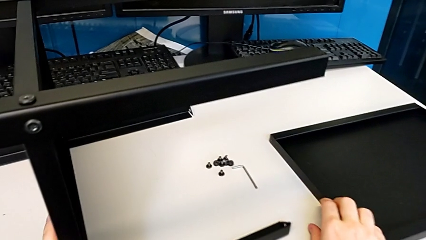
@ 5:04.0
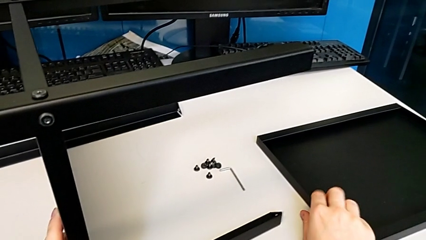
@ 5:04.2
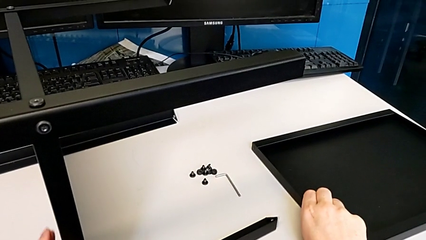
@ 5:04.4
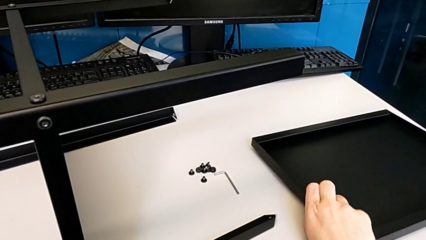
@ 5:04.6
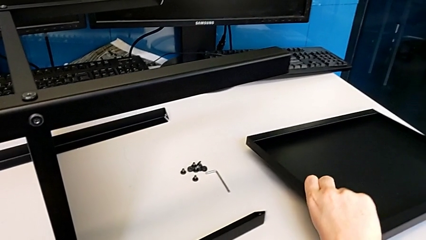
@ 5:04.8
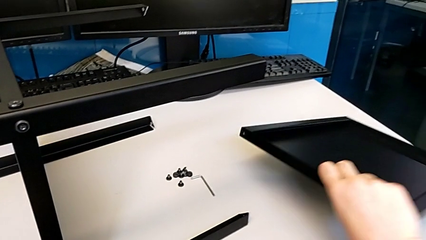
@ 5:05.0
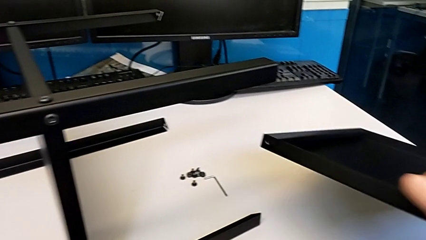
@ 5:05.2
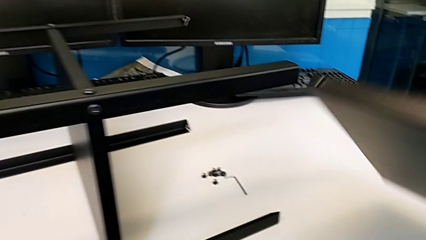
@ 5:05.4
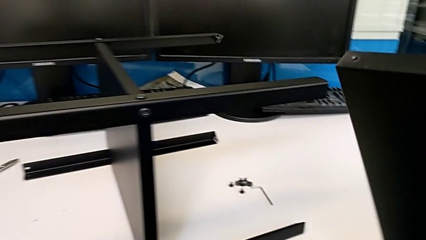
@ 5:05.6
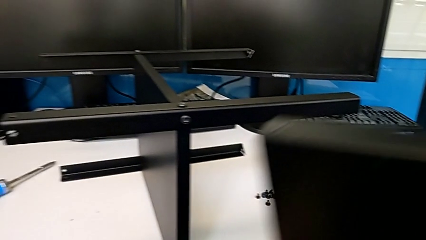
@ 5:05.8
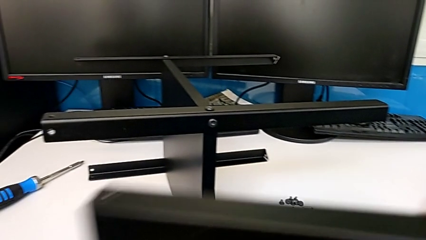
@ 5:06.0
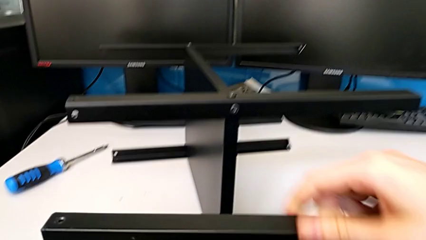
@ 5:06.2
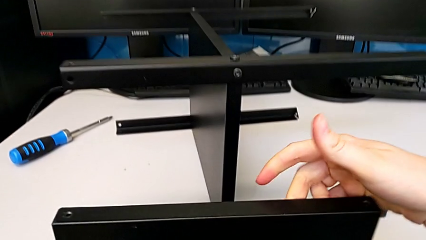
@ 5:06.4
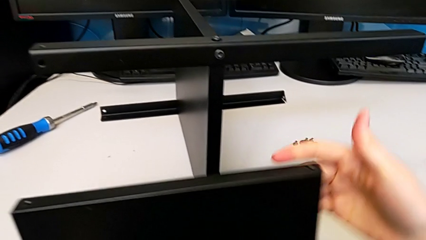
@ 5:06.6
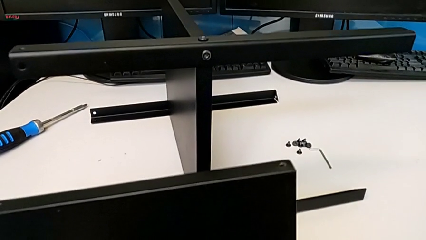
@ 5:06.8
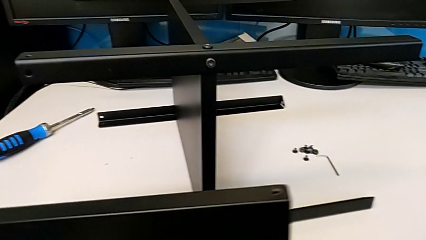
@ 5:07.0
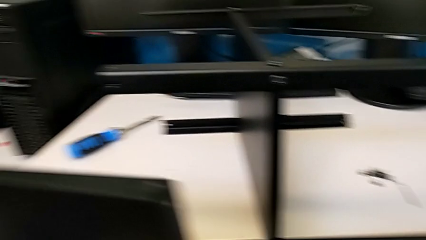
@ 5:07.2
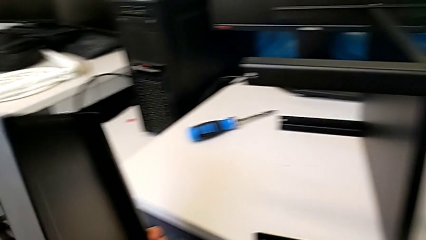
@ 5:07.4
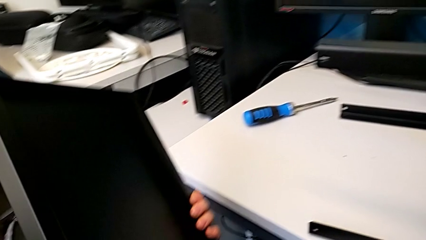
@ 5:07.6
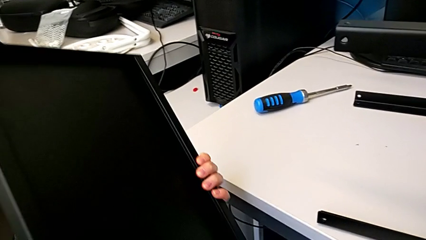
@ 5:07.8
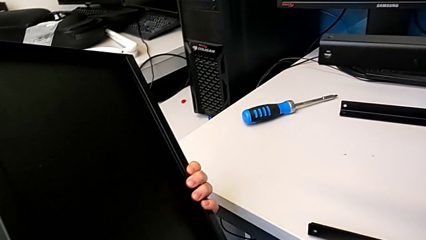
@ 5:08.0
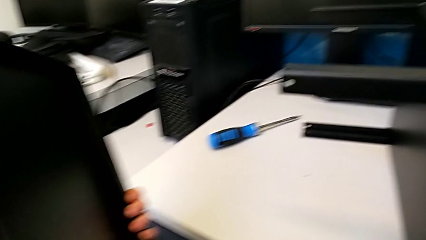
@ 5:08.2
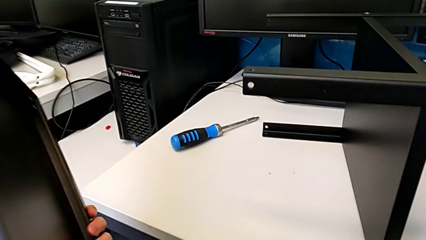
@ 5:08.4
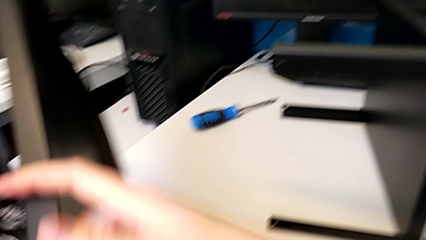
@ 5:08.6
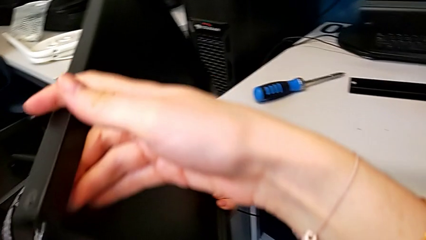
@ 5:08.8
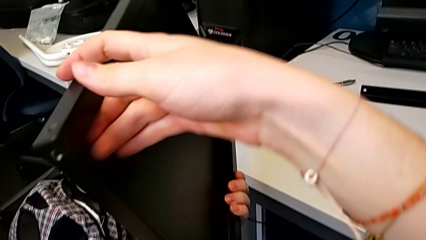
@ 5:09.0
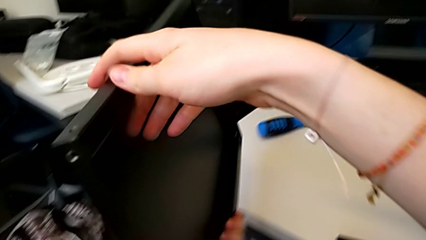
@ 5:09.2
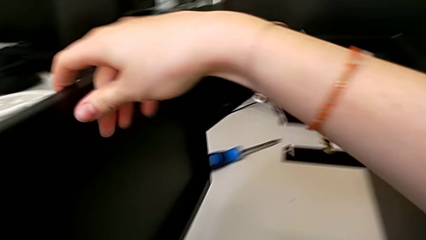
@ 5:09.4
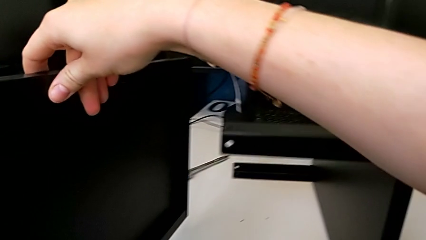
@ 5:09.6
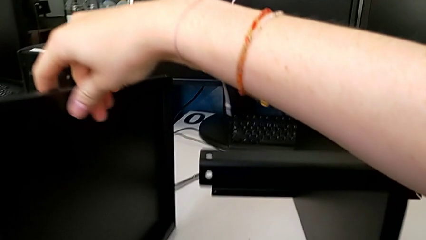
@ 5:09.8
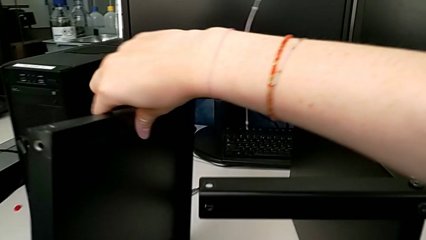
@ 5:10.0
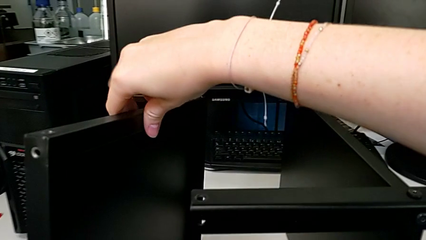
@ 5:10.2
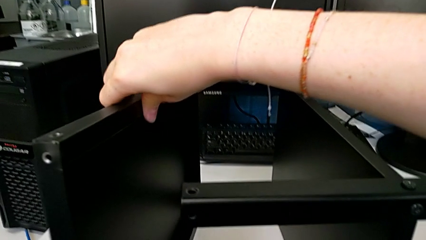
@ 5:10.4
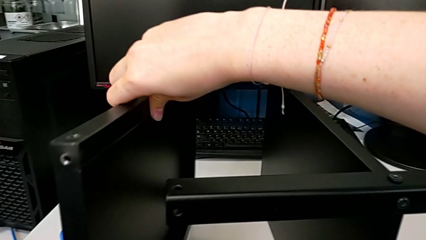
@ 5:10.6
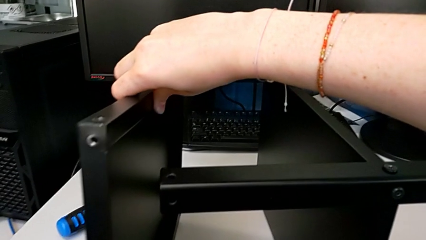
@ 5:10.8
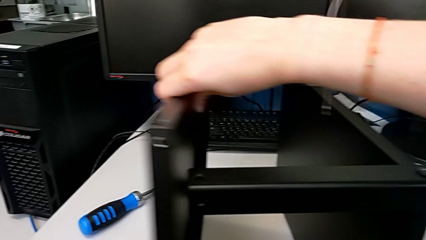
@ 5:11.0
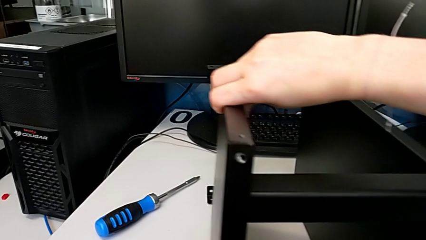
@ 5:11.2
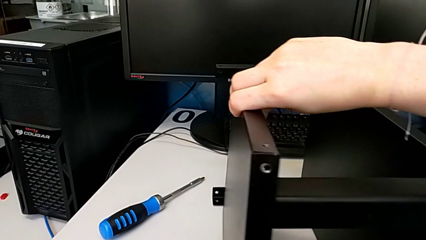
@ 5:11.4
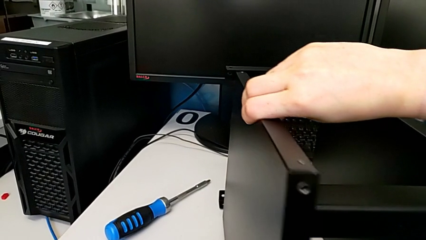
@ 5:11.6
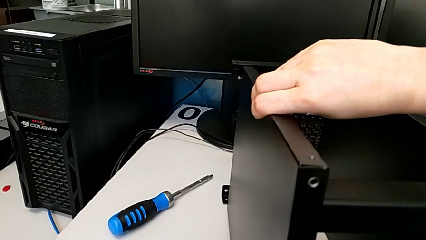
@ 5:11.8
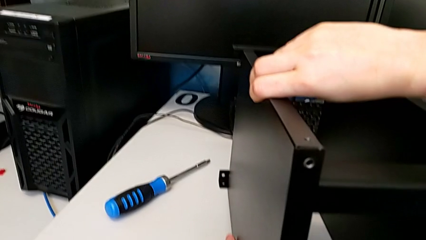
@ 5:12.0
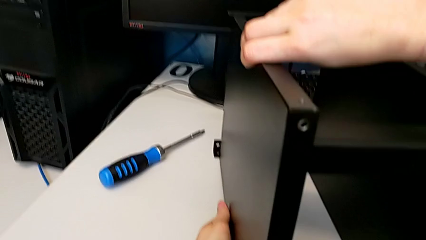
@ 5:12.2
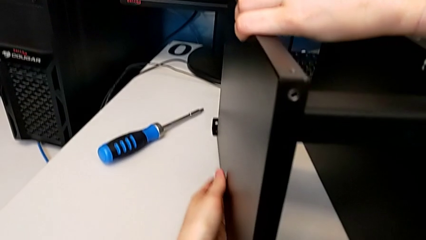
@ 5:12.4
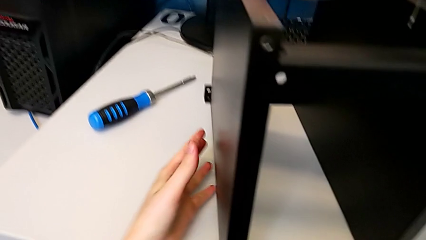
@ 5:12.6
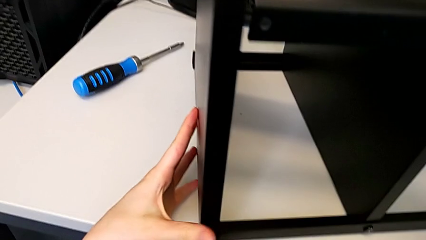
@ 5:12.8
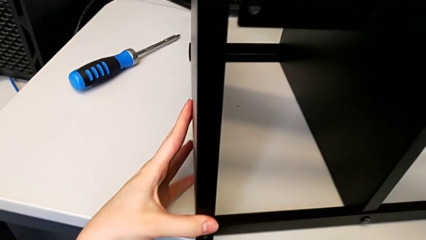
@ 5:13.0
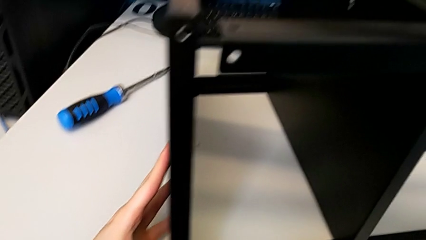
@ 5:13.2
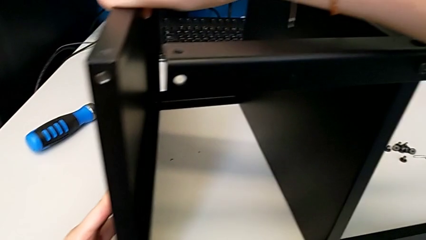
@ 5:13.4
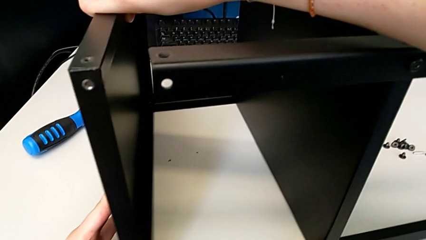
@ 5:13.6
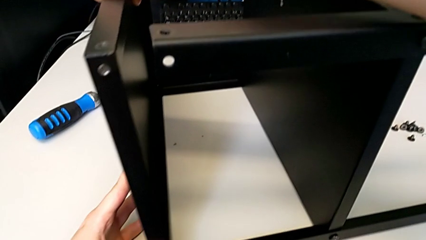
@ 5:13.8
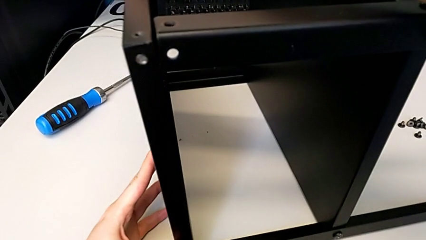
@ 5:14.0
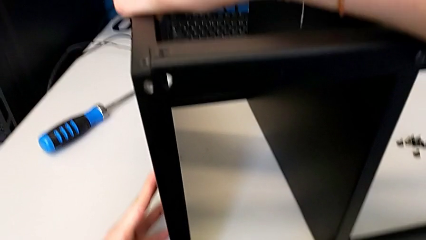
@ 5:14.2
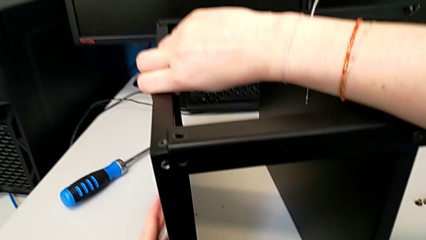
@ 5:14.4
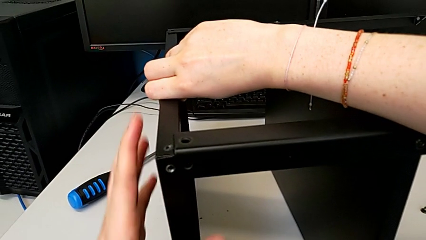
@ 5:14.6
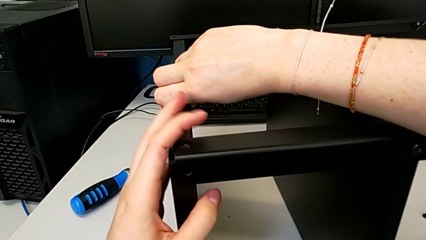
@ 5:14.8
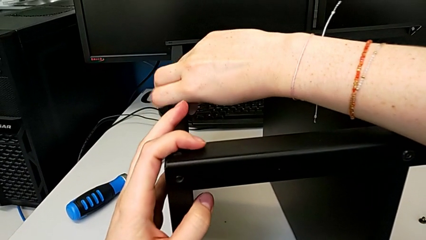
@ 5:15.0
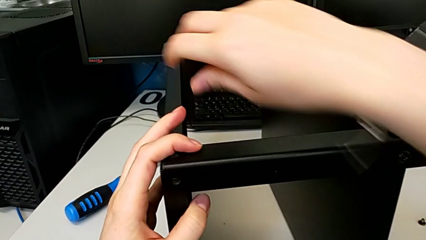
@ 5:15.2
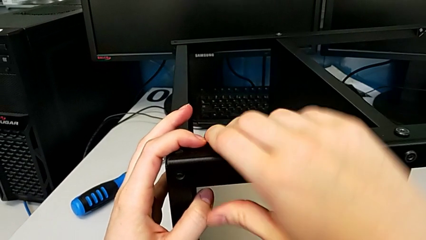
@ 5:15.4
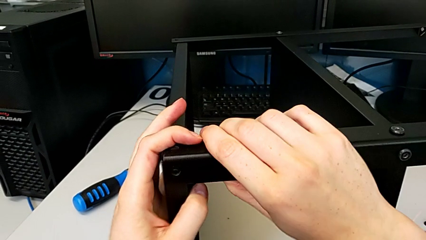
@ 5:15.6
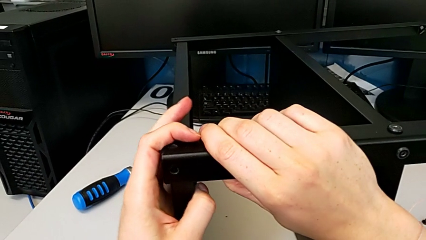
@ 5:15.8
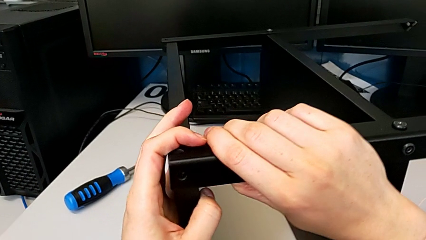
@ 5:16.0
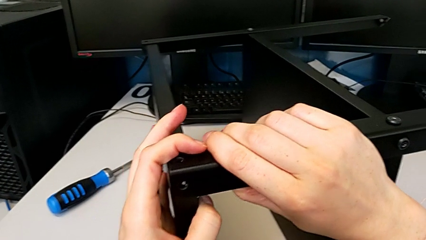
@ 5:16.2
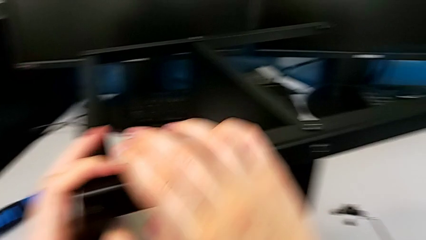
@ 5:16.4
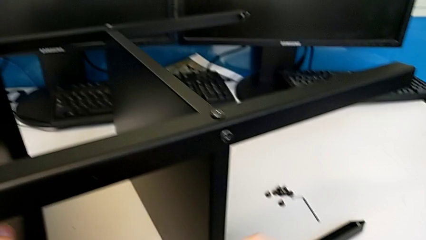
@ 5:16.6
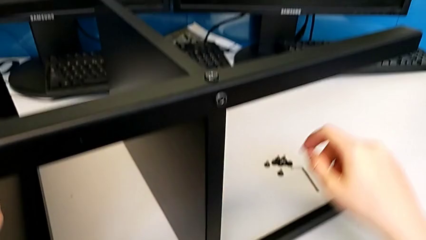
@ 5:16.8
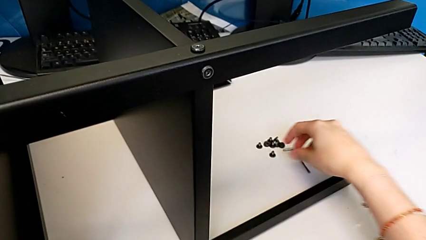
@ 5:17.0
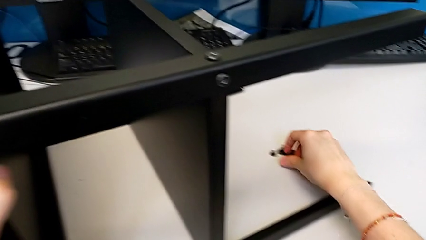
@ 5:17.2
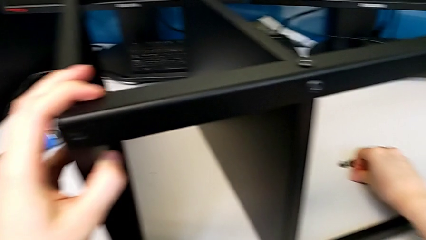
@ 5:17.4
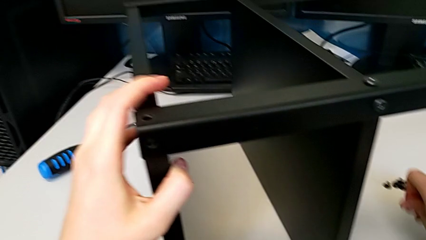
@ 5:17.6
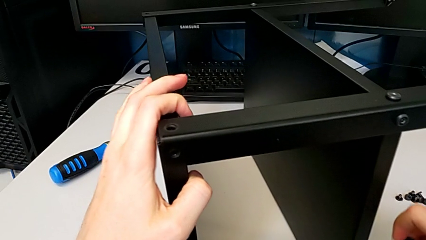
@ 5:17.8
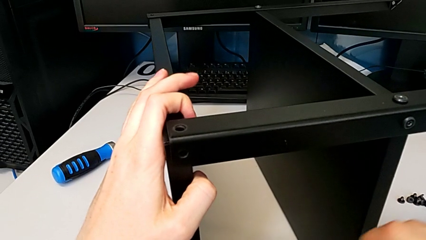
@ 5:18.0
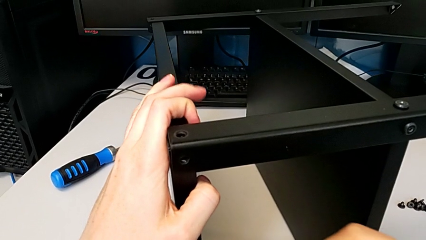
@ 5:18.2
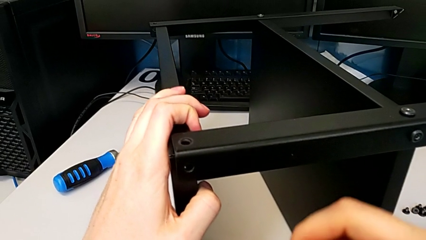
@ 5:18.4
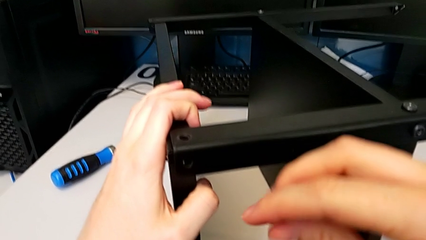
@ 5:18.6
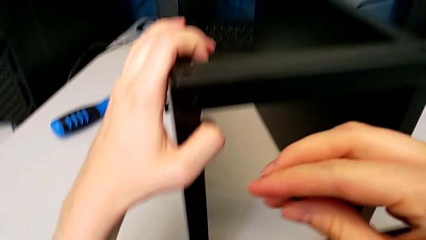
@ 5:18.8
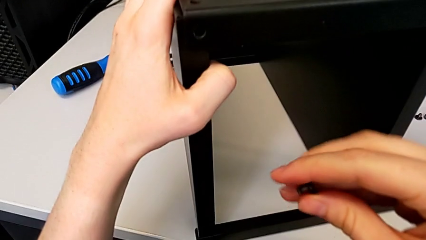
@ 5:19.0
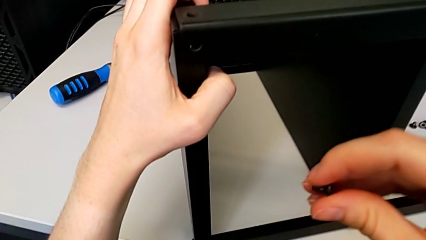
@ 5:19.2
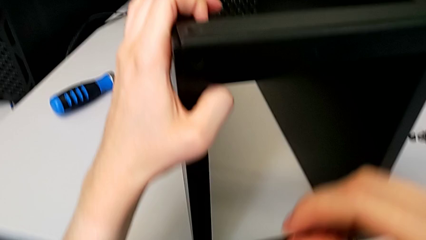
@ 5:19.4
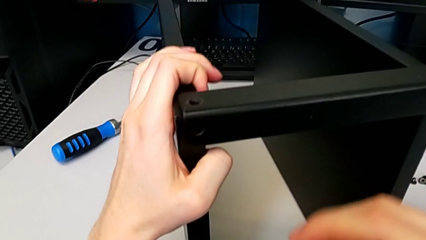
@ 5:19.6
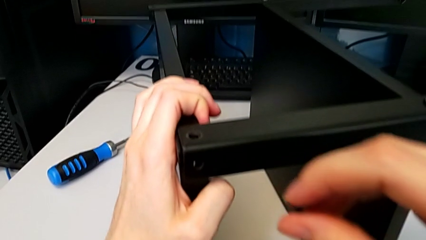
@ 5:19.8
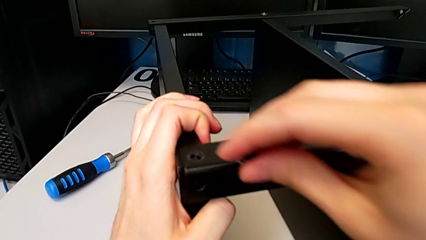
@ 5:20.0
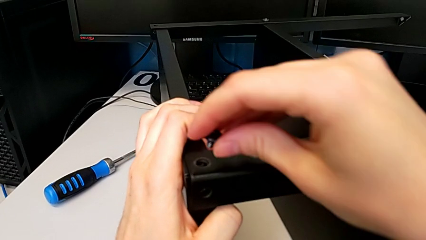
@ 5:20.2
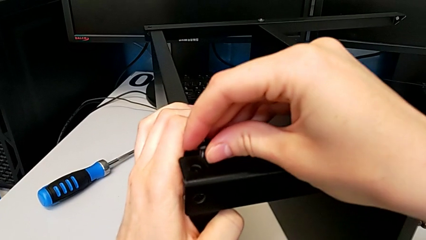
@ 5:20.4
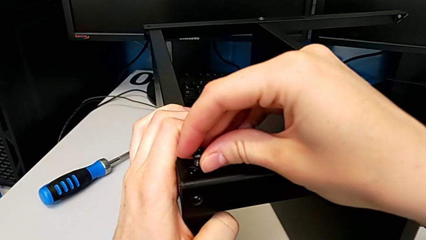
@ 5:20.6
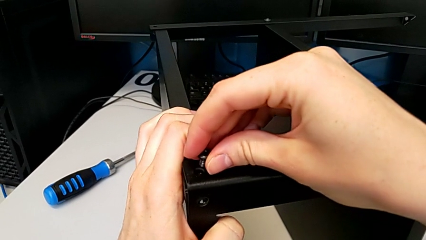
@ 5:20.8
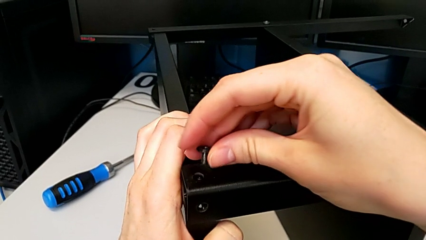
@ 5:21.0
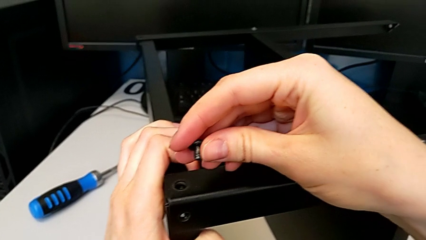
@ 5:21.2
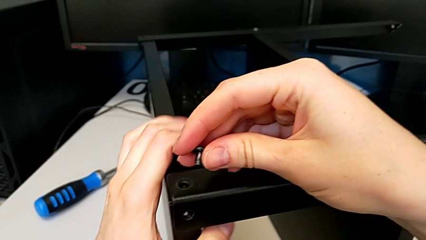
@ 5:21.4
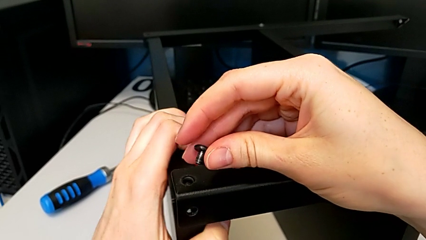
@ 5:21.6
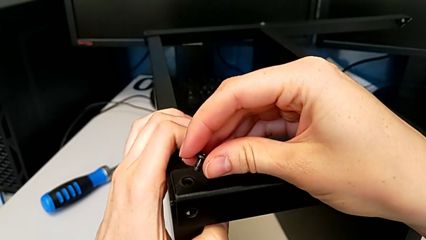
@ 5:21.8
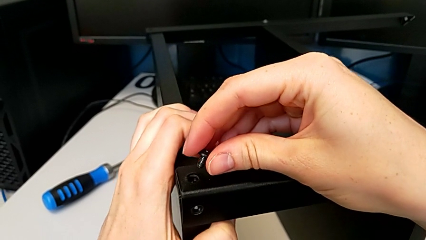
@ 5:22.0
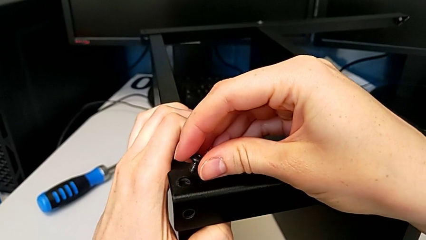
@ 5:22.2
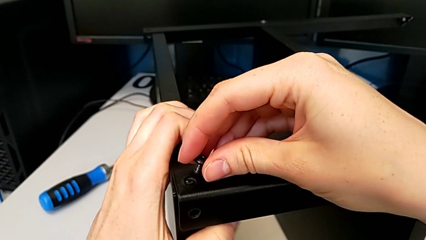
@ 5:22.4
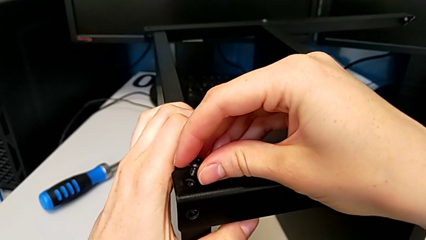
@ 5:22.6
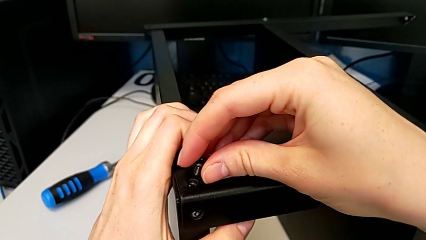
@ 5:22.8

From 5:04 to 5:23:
The camera wearer is screwing the top shelf to the first leg. They grab the top tray, hold it, place it, grab the first hex socket head and align the tray.
